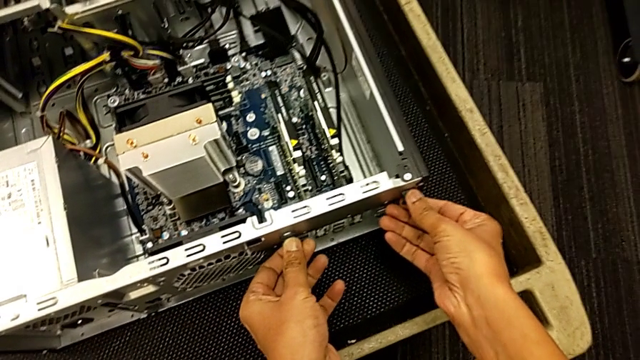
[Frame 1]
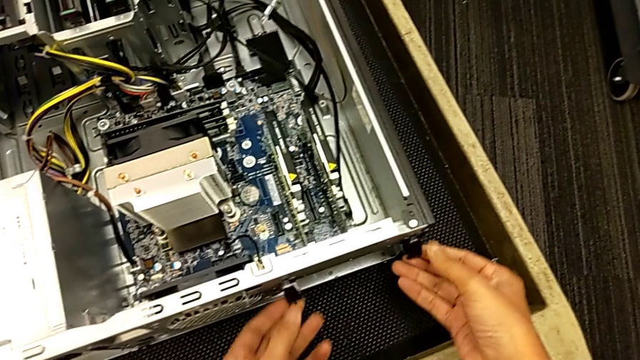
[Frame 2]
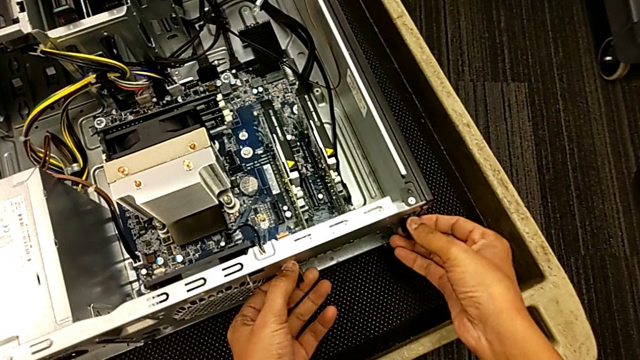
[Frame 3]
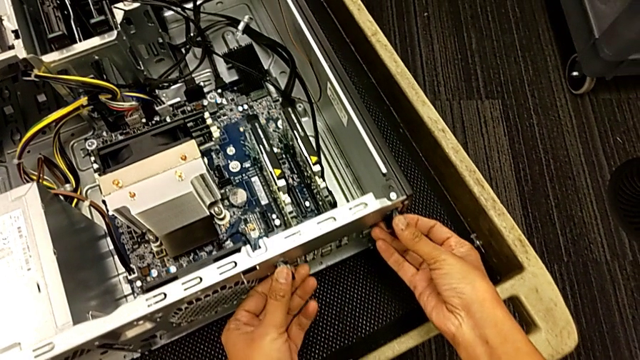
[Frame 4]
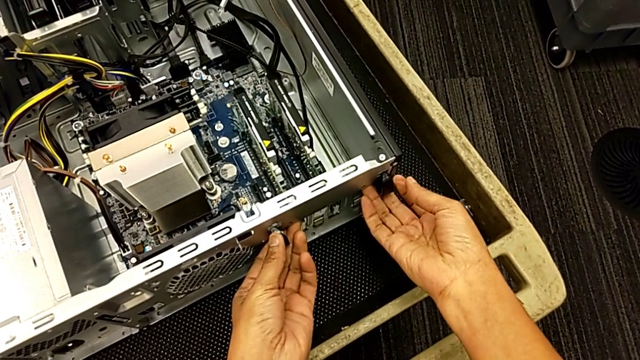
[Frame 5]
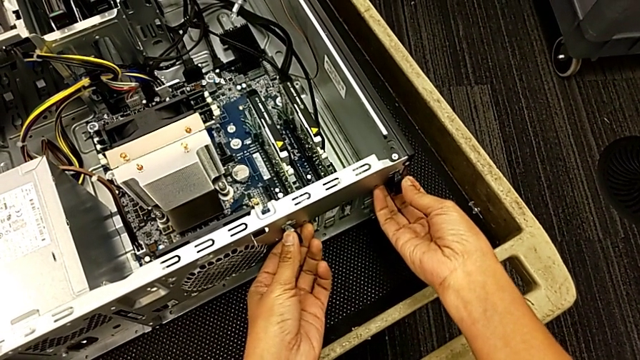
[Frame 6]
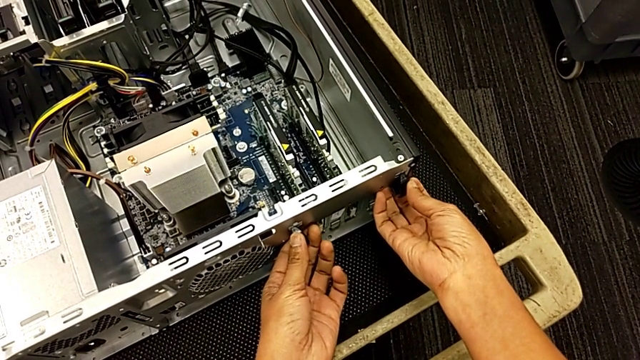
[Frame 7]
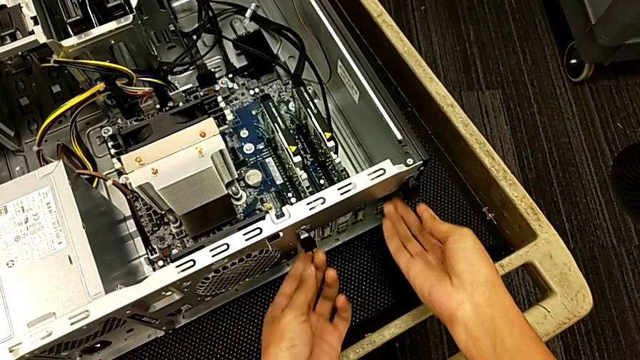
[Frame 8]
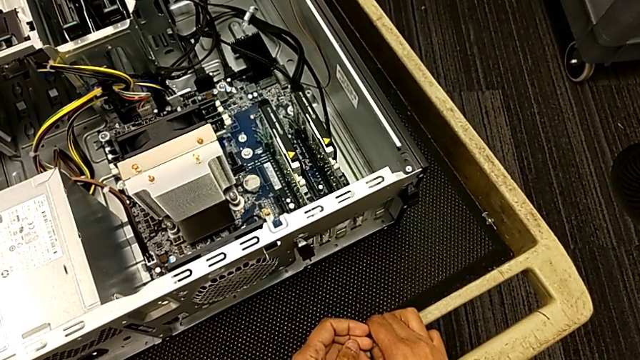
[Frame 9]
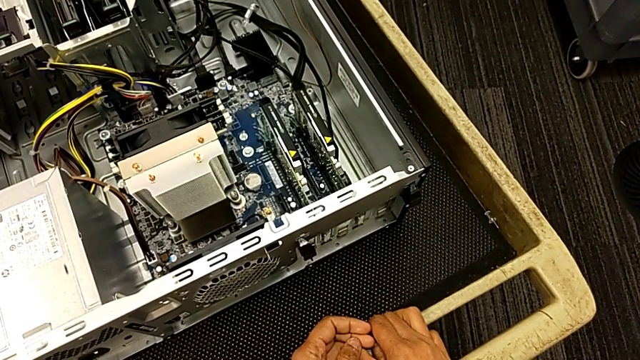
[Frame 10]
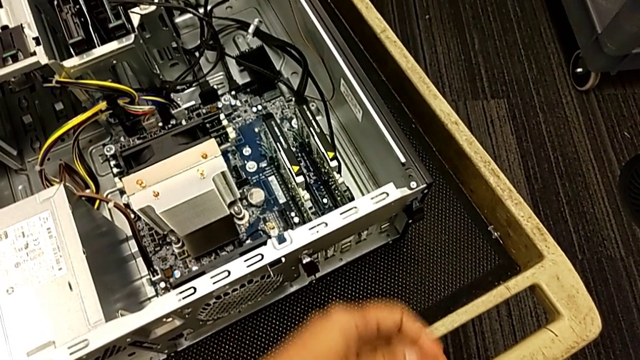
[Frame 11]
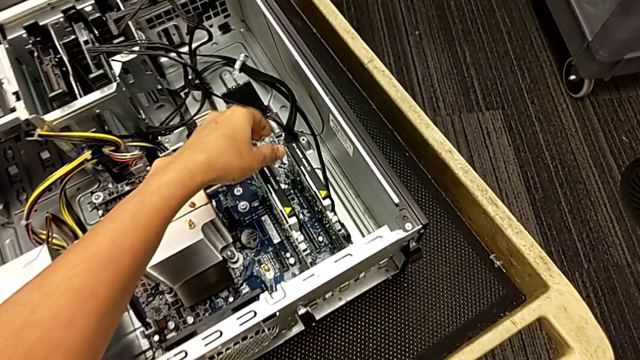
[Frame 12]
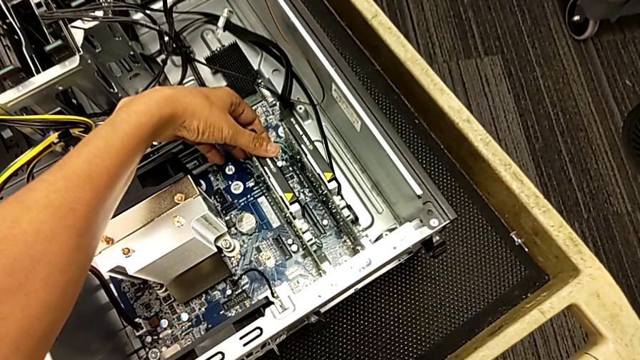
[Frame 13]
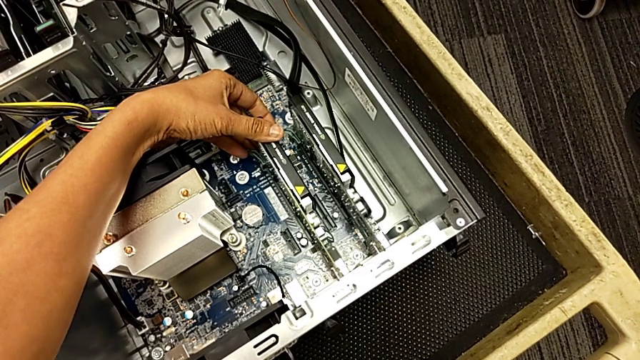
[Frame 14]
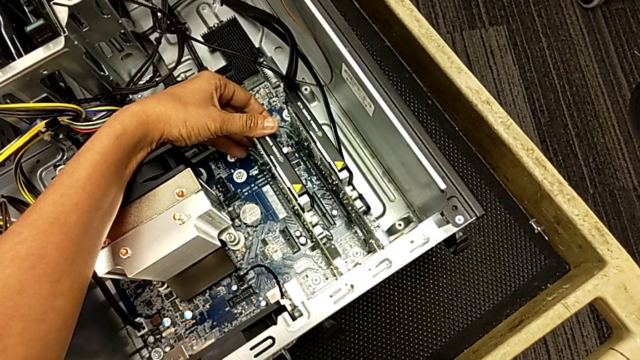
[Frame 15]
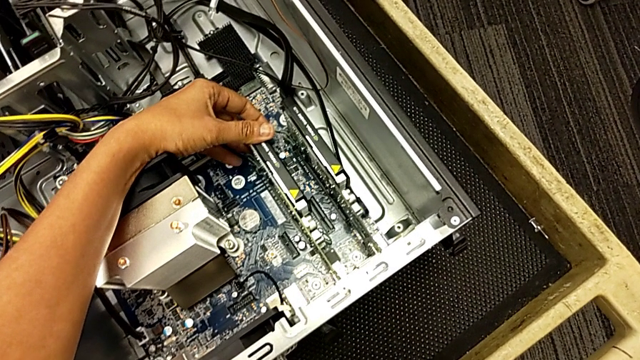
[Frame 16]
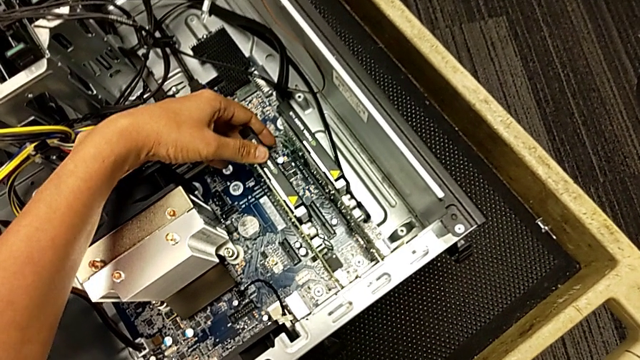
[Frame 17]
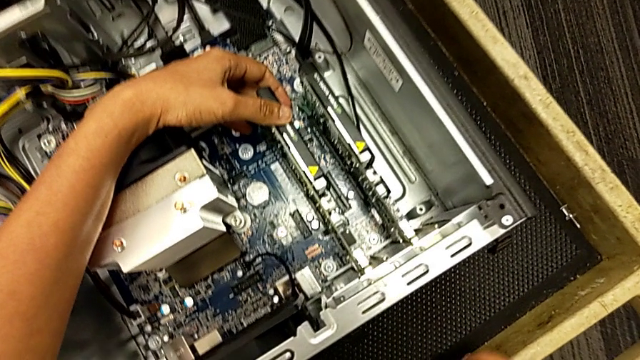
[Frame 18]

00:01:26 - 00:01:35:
The camera wearer is unlocking the computer tabs. They grab the computer tab and begin to inspect the graphic card.

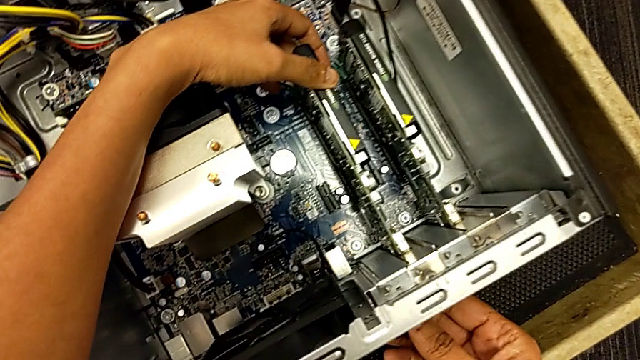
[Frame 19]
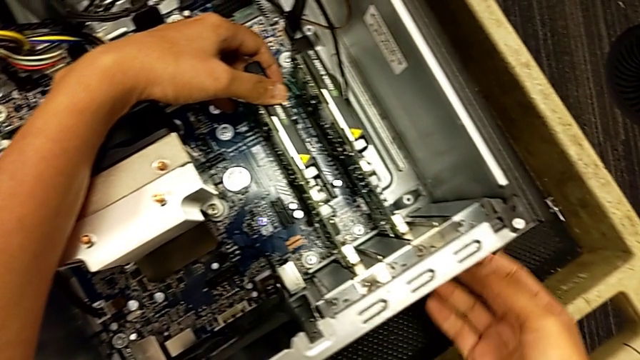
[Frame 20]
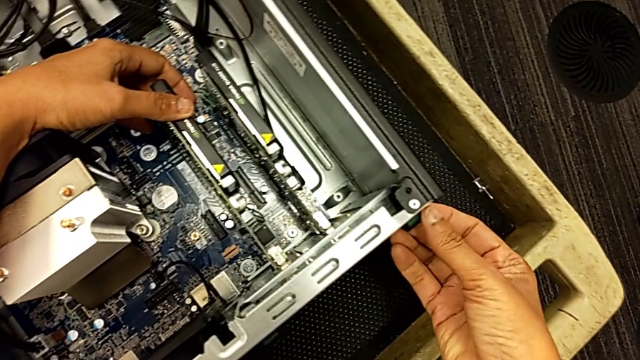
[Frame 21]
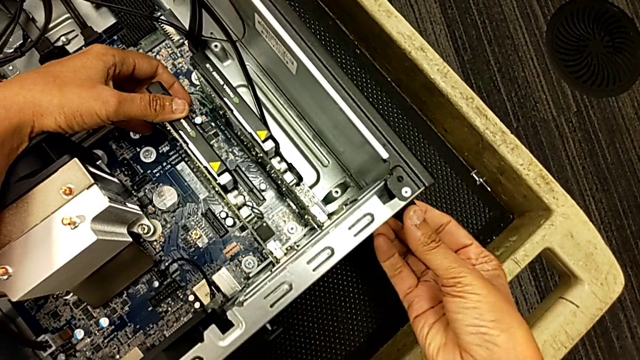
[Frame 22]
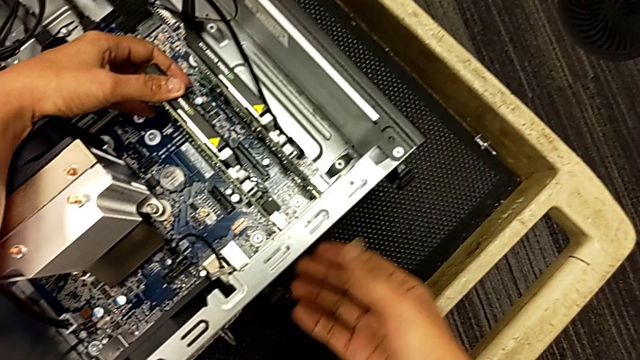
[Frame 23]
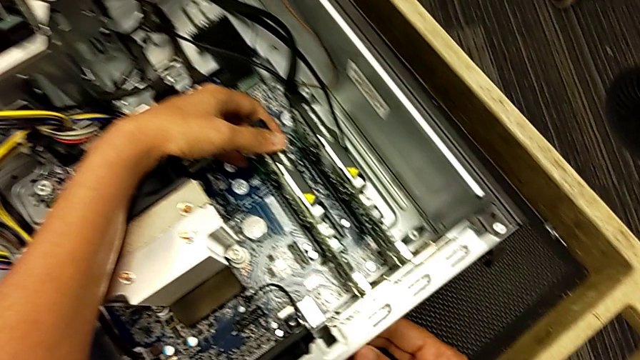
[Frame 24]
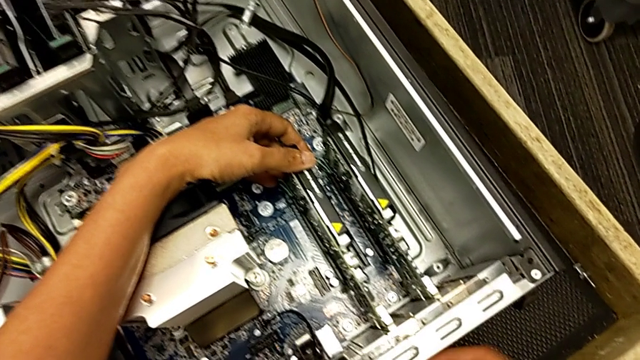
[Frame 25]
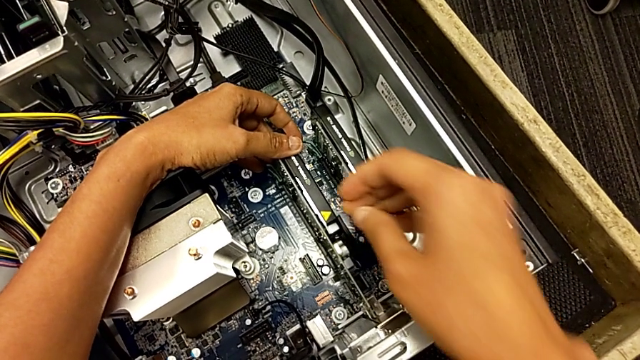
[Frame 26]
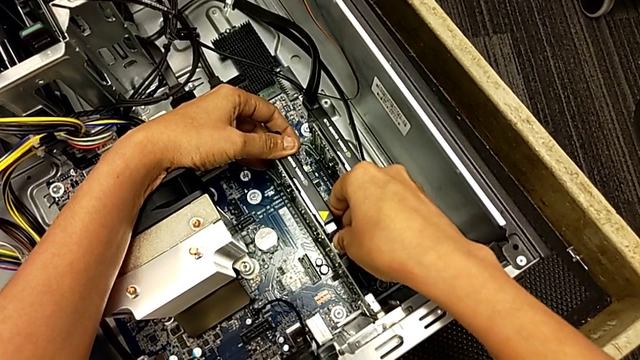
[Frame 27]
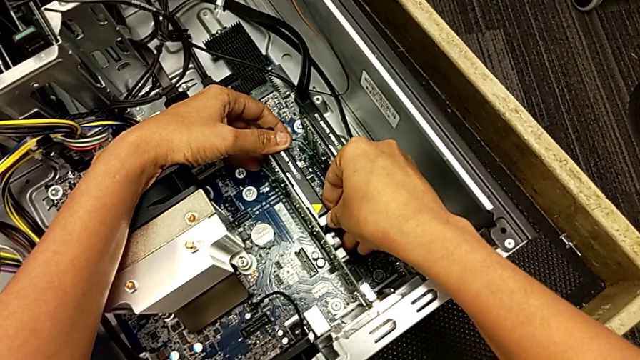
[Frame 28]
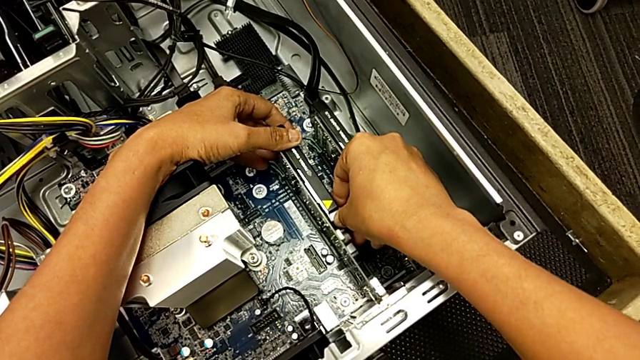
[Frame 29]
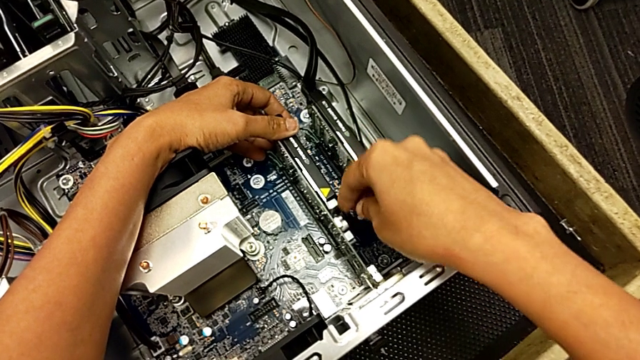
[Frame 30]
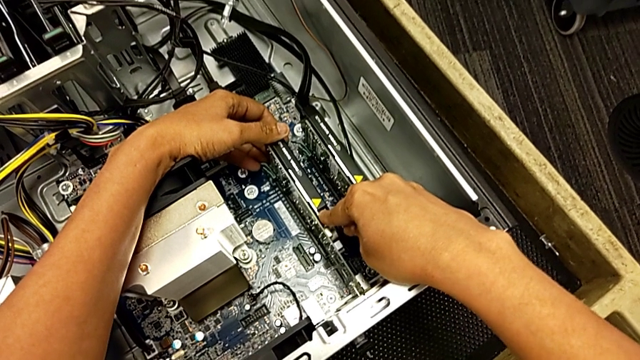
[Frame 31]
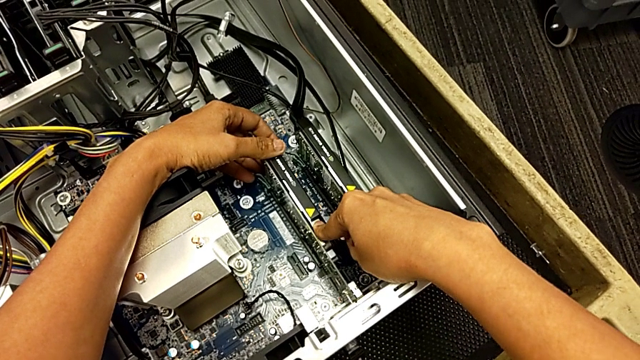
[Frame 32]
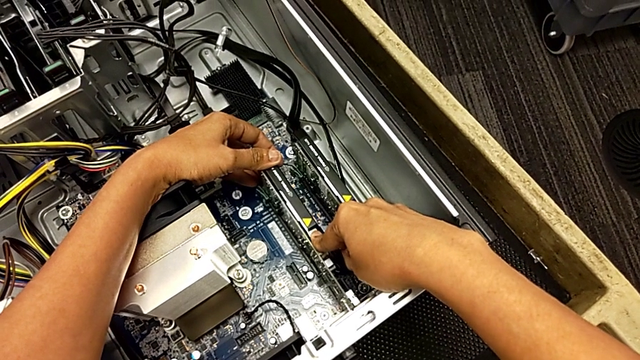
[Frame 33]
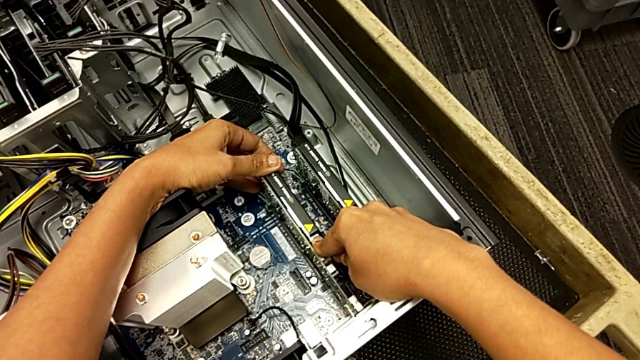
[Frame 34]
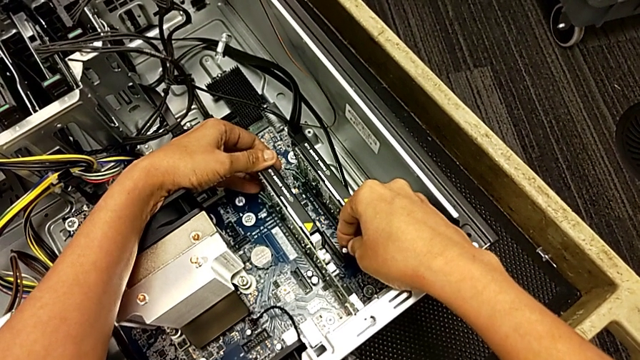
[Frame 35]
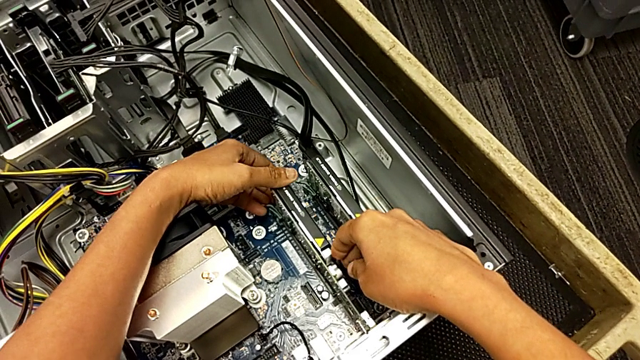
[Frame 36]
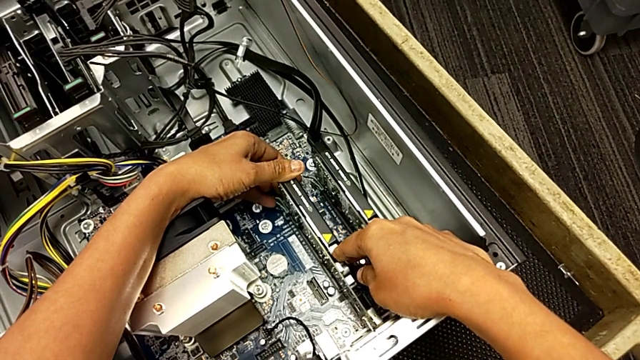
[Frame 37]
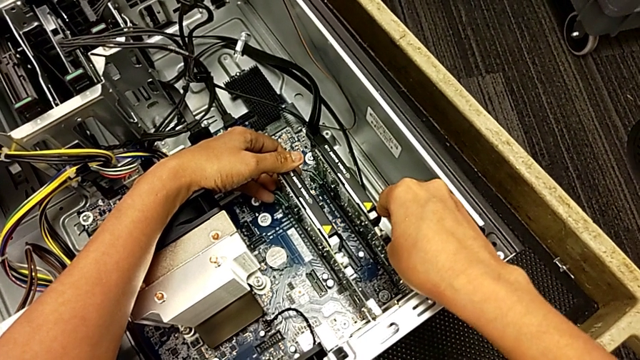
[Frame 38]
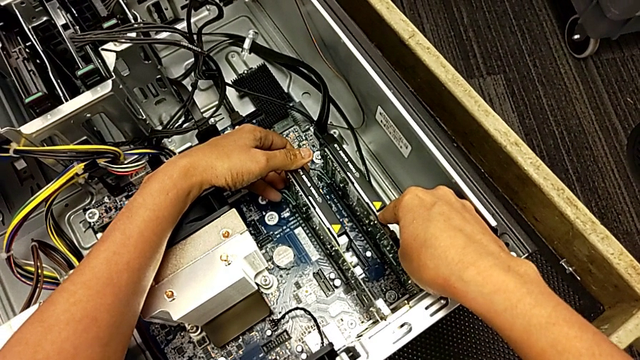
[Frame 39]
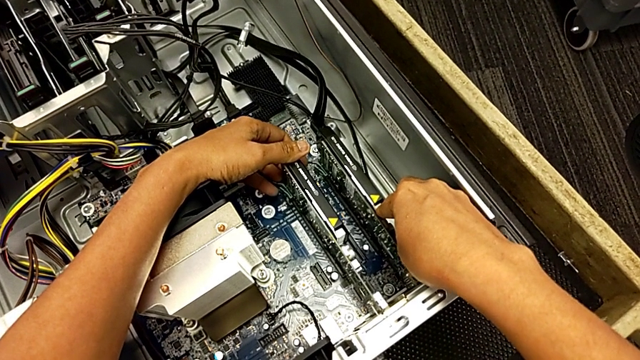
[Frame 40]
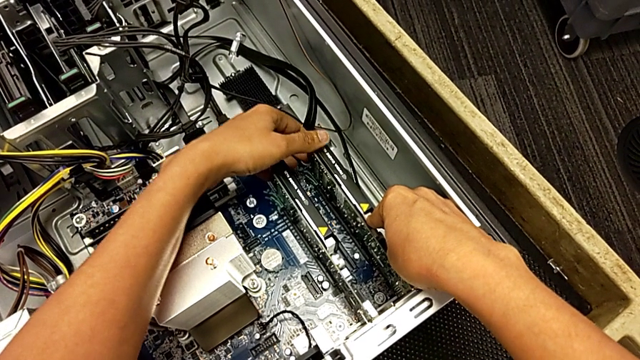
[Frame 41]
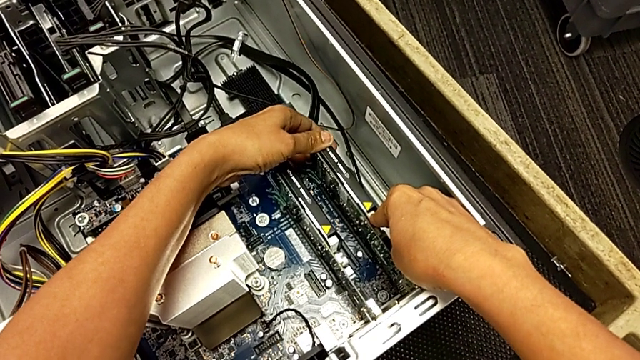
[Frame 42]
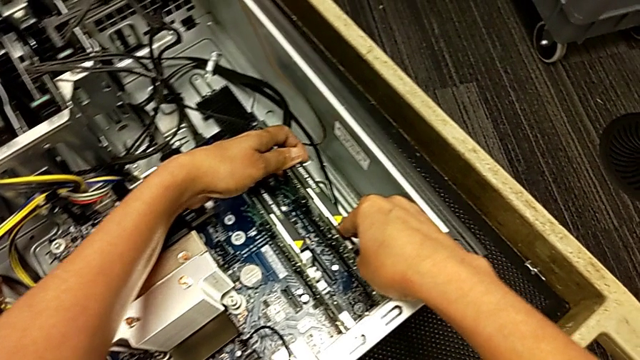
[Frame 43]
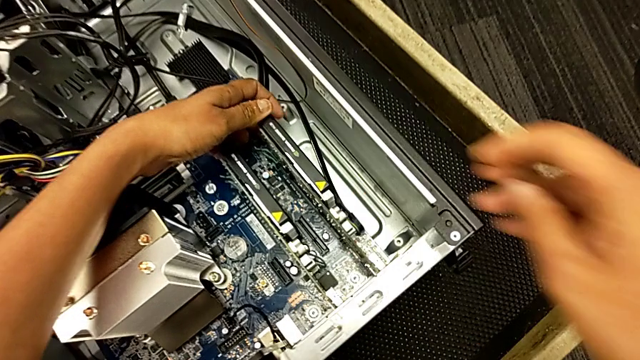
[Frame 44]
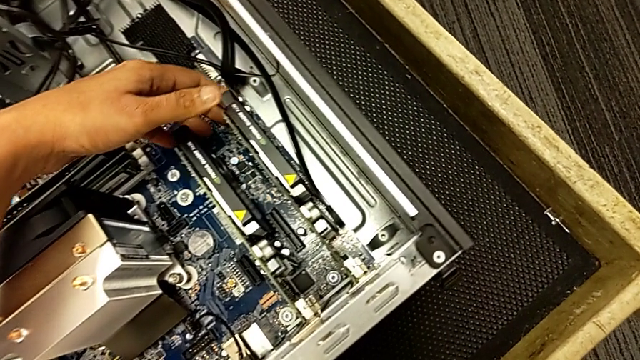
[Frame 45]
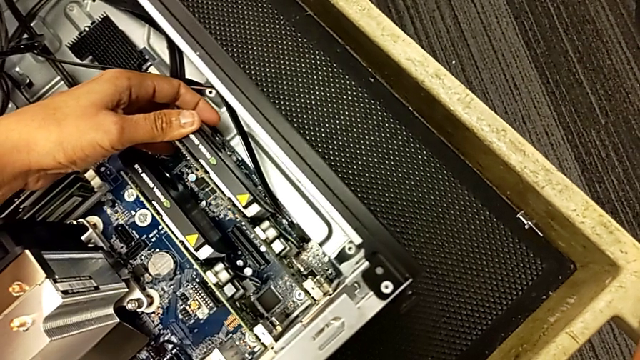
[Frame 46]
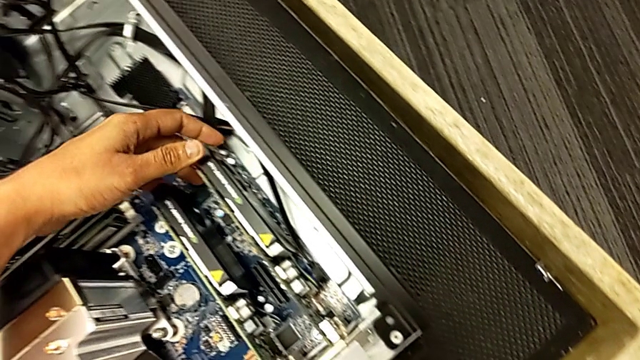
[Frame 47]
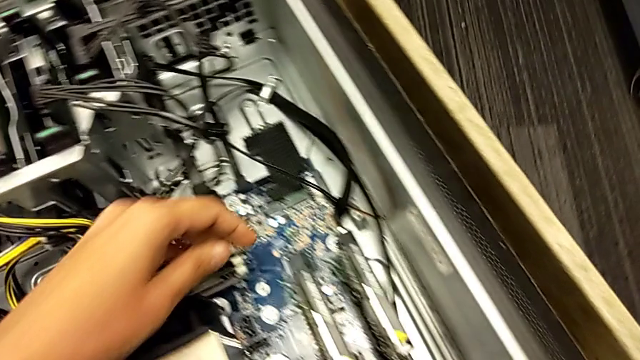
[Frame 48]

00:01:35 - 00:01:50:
The camera wearer is unlocking the computer tabs. They keep inspecting the graphic card.
